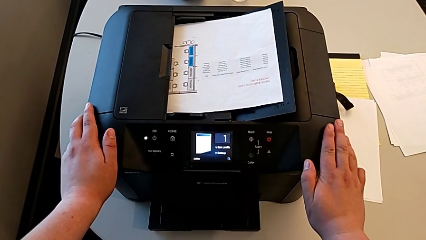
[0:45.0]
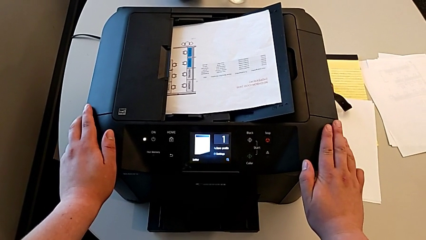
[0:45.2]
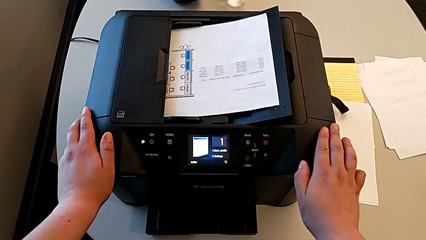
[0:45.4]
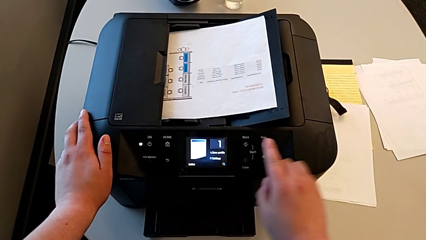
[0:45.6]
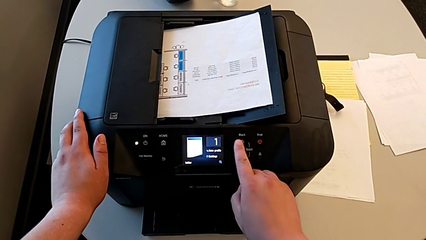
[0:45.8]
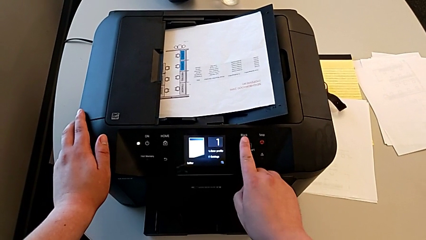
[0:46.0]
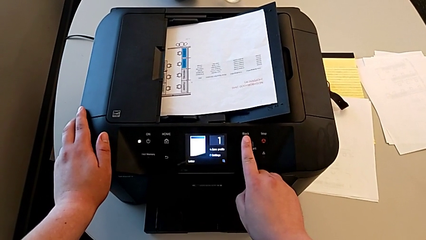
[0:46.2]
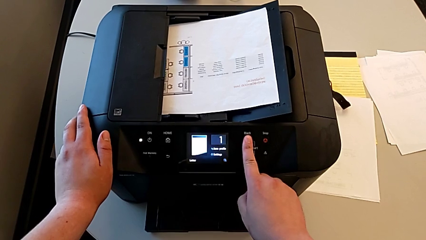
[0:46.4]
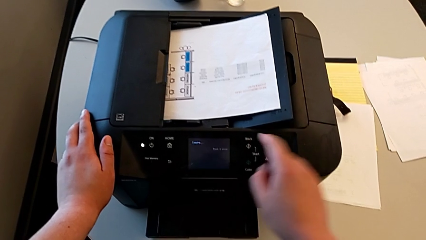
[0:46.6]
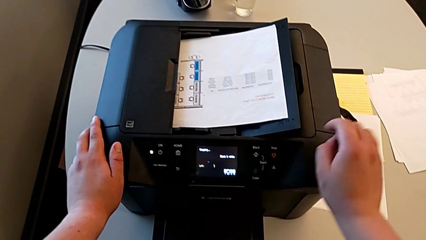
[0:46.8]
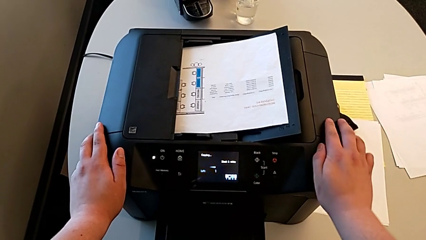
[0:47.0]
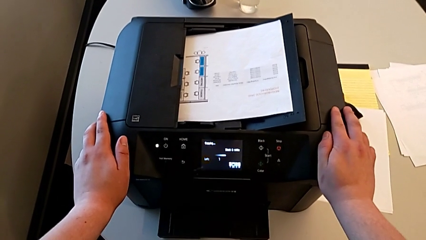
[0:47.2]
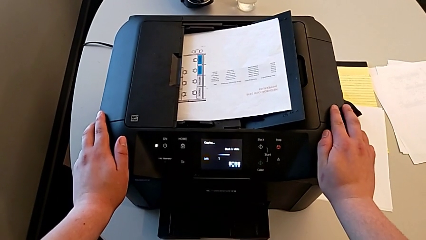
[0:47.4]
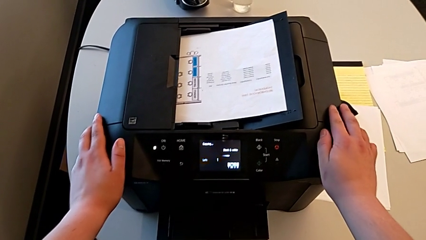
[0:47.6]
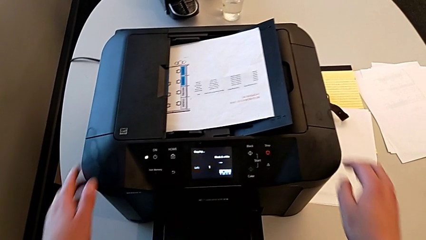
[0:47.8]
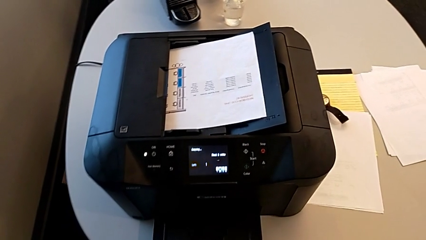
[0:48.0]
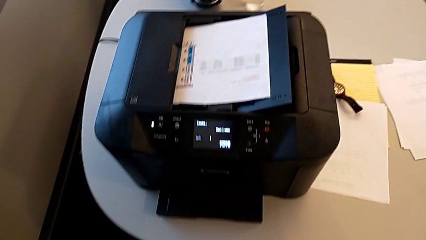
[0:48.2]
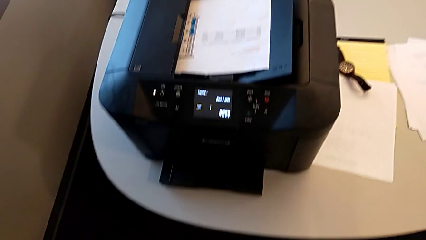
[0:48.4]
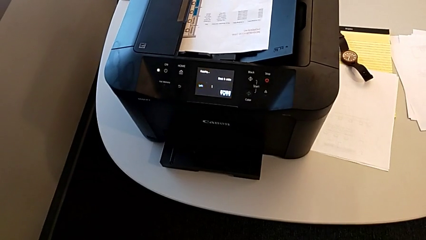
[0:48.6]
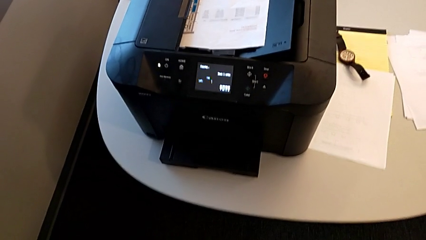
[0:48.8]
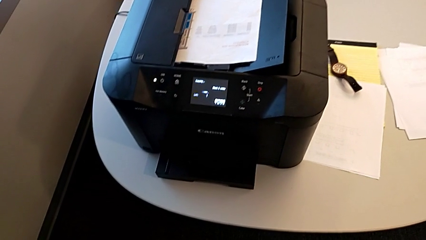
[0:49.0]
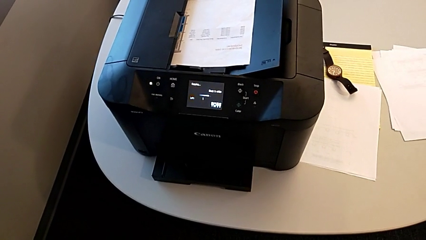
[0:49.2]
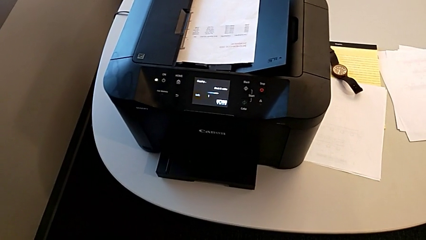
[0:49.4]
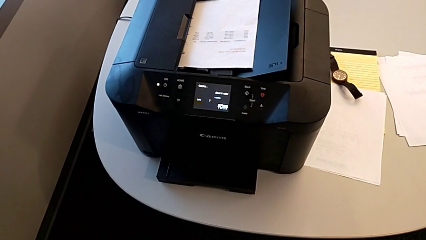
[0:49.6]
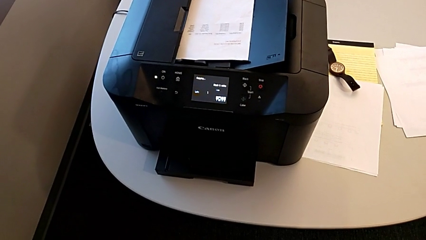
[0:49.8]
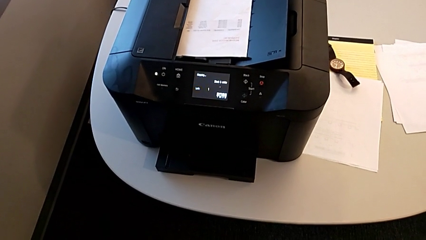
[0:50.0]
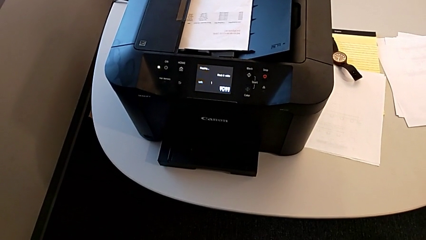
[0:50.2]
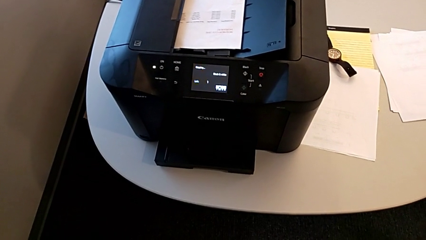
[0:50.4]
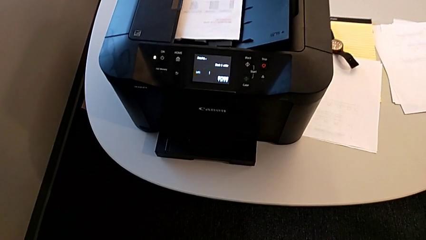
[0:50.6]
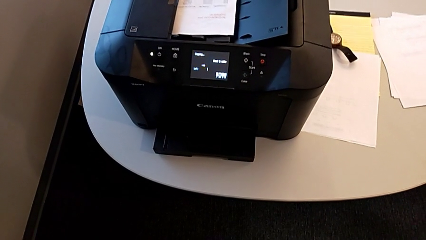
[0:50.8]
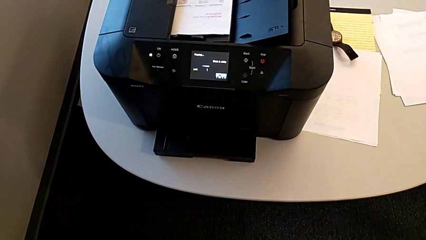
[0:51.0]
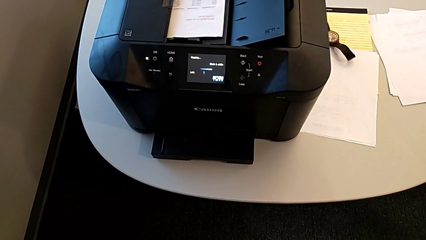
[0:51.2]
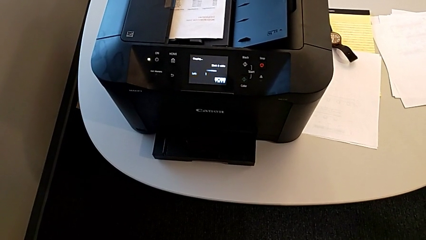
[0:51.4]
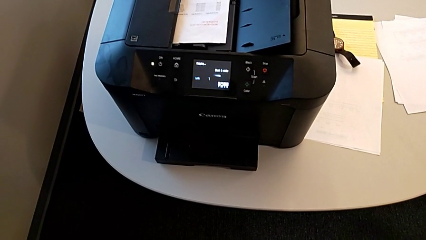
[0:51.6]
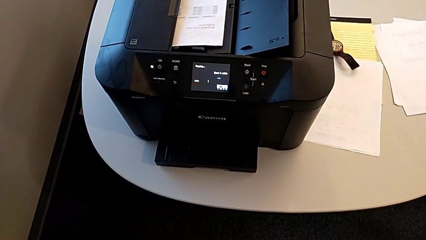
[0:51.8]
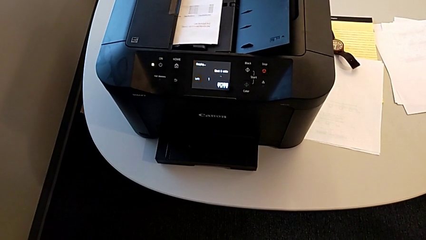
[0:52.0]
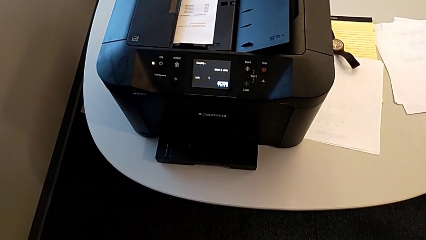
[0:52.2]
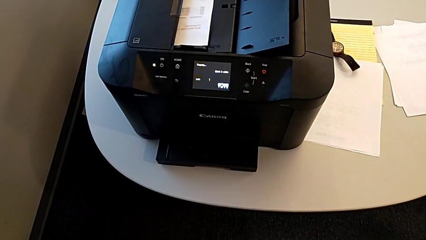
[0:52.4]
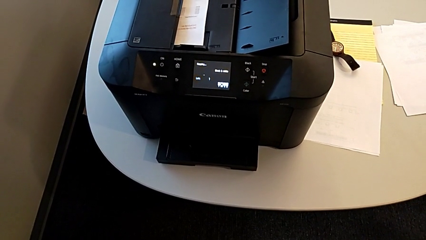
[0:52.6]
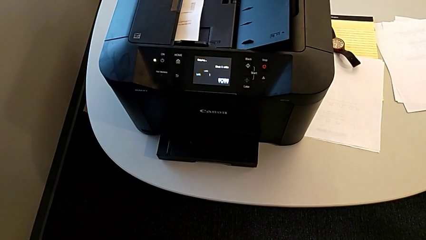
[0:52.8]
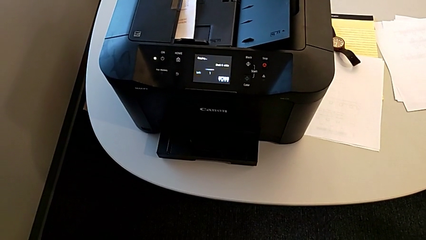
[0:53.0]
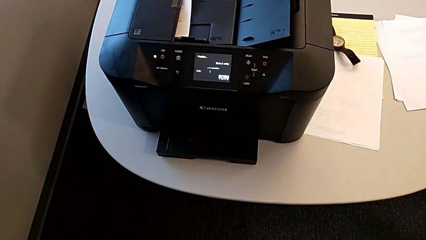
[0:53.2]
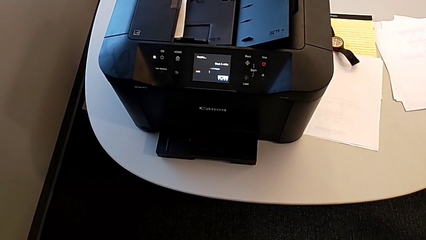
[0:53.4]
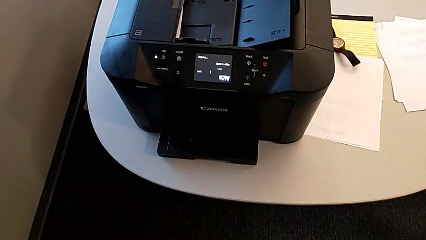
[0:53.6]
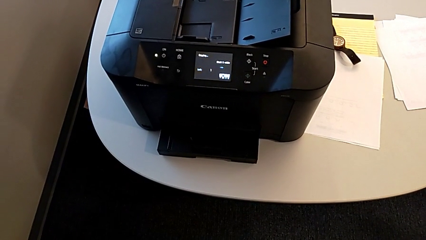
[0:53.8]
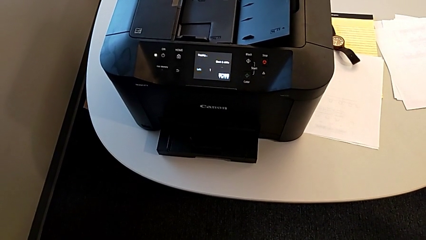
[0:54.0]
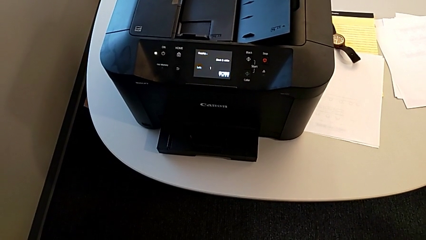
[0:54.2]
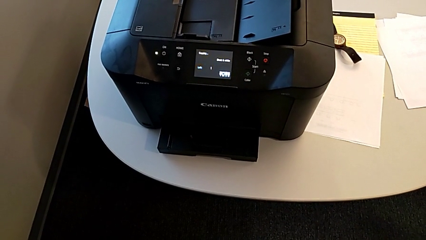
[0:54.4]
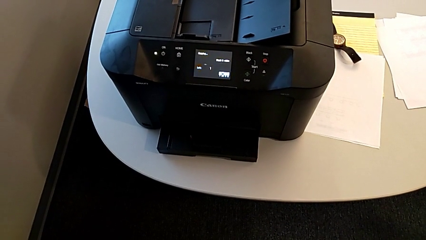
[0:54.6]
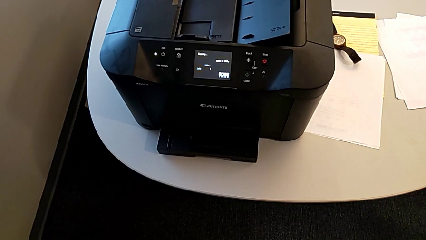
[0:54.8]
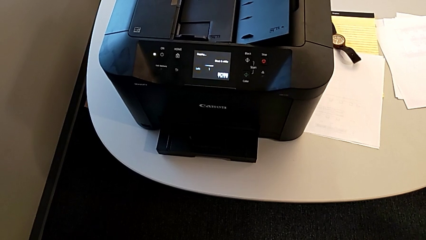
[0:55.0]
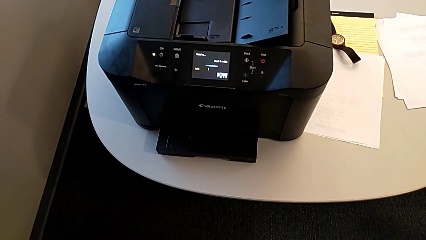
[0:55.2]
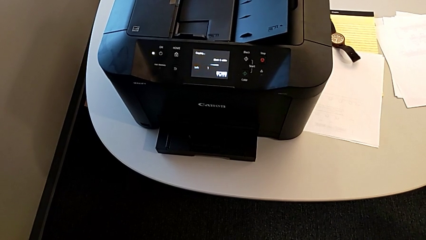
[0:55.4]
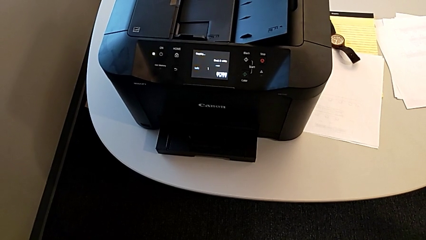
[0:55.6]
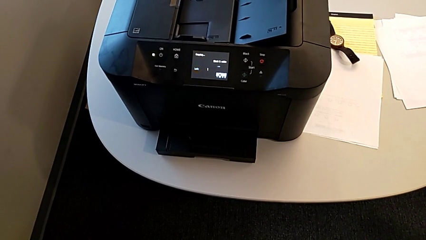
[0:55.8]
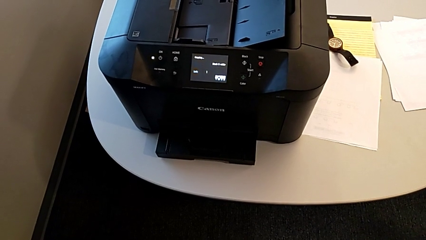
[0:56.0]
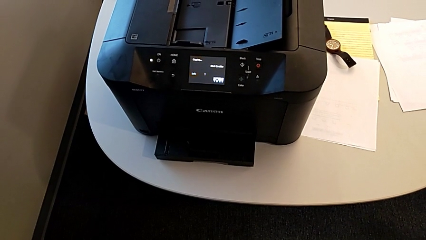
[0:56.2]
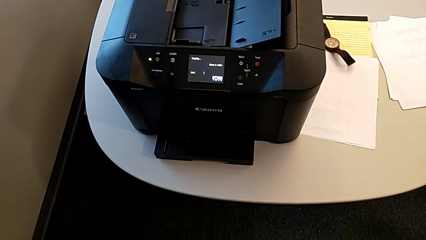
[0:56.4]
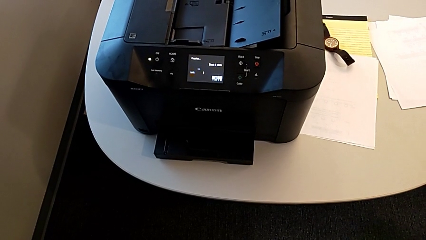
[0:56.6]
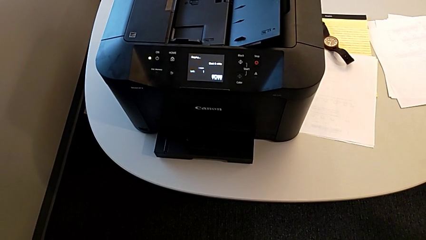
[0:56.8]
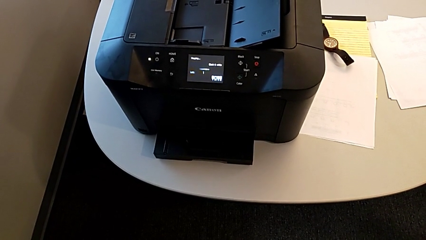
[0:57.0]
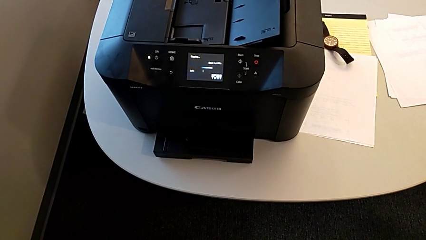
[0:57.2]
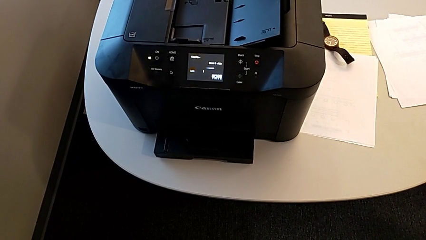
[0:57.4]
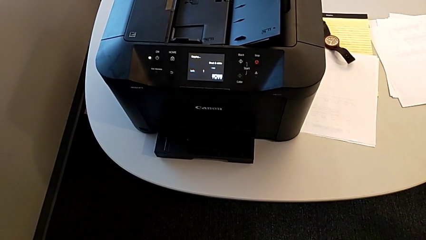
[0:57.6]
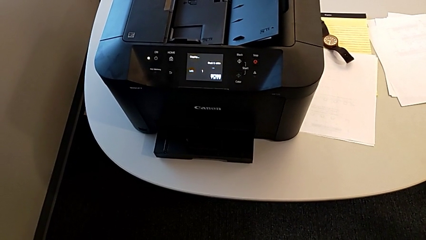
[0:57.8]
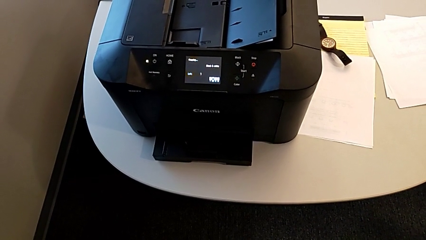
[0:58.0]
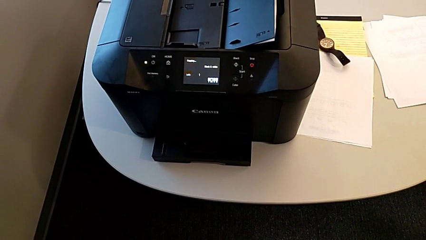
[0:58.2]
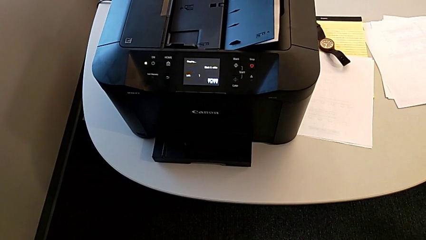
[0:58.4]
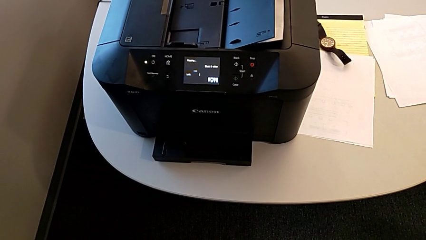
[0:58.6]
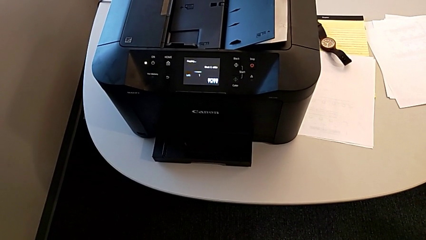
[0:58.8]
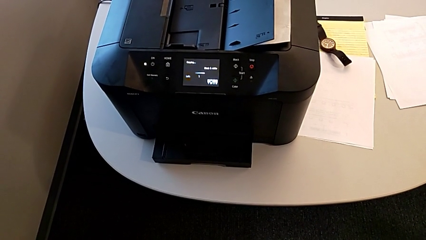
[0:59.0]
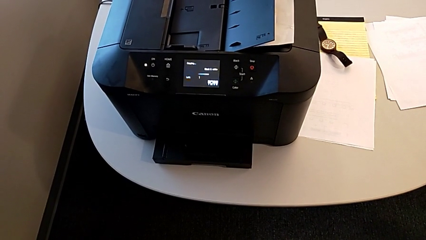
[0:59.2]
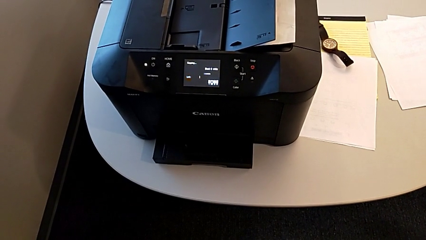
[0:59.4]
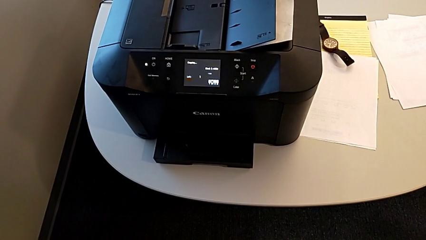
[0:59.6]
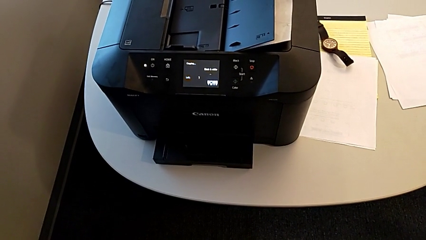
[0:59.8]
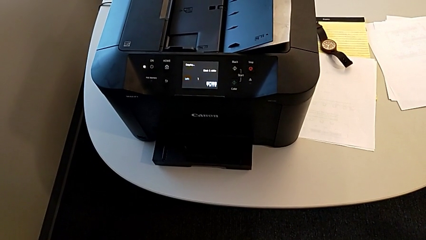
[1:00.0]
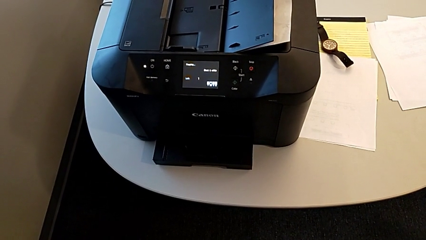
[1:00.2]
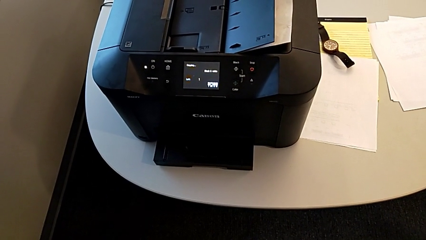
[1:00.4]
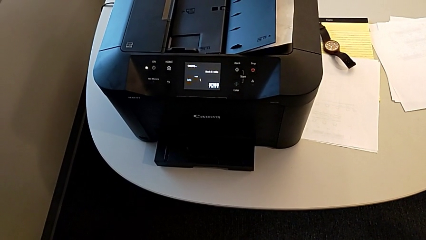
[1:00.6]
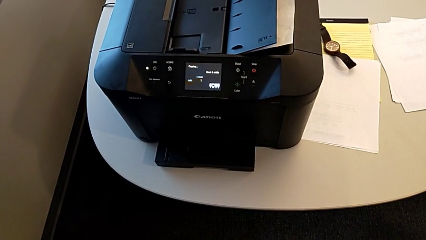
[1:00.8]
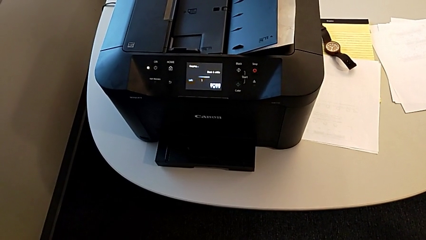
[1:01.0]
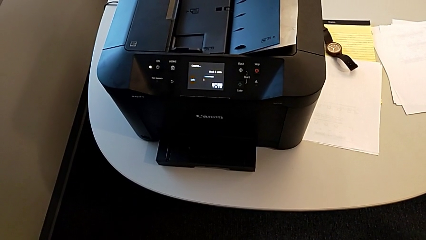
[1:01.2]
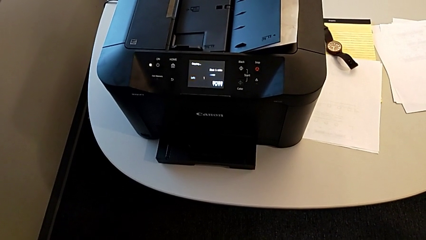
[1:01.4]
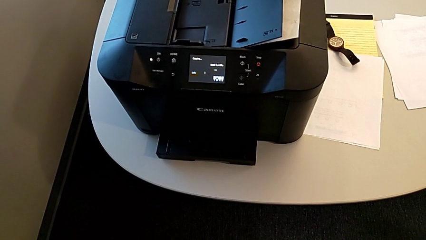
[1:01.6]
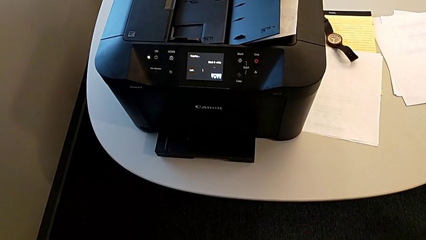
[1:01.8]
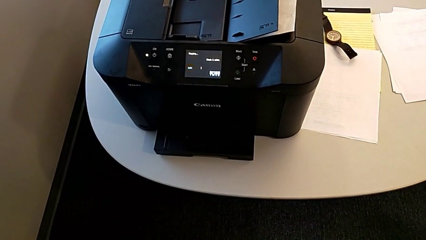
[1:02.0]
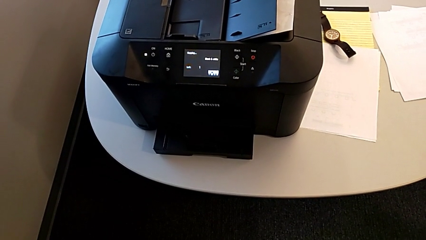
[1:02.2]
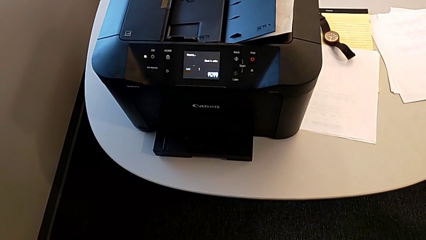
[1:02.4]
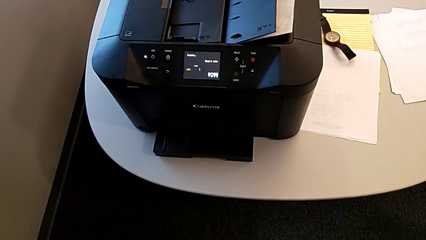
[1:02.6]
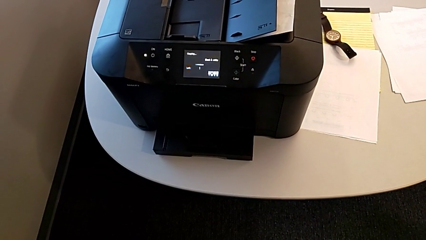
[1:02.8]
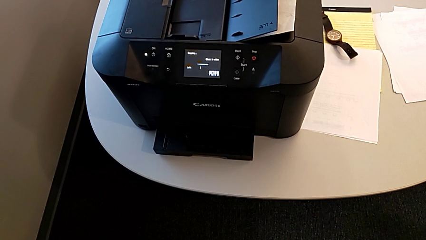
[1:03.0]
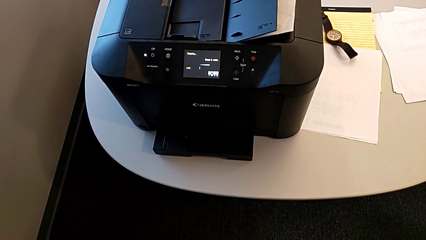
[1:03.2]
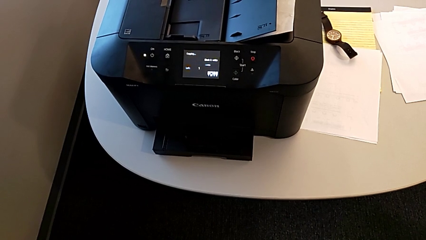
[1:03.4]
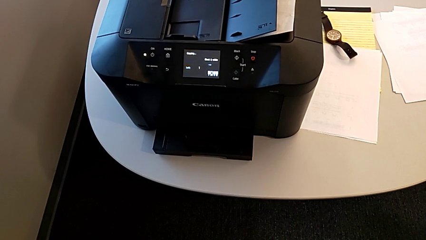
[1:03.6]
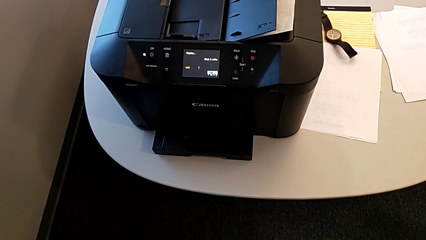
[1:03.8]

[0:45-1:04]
The camera wearer is making a copy in the printer. They touch the printer.
